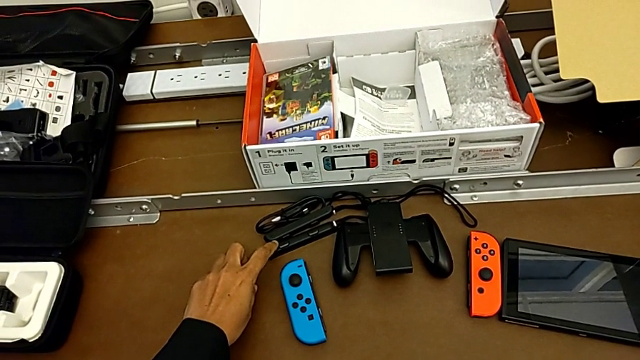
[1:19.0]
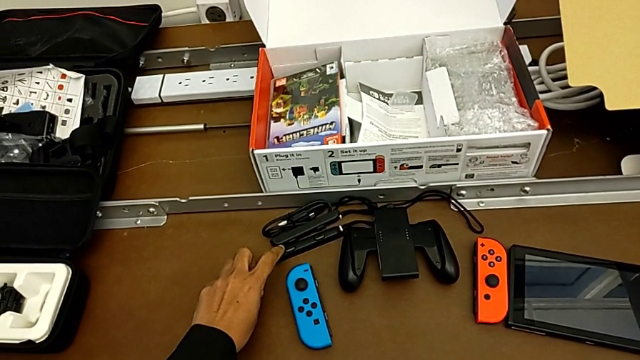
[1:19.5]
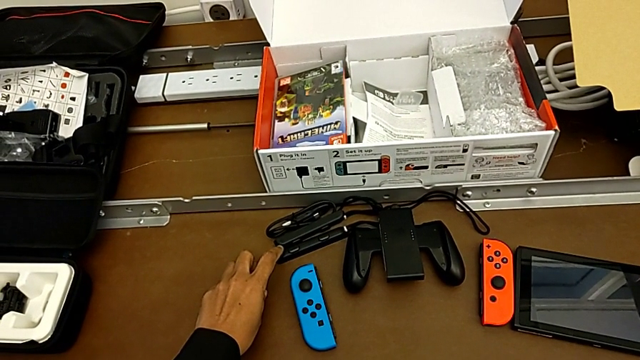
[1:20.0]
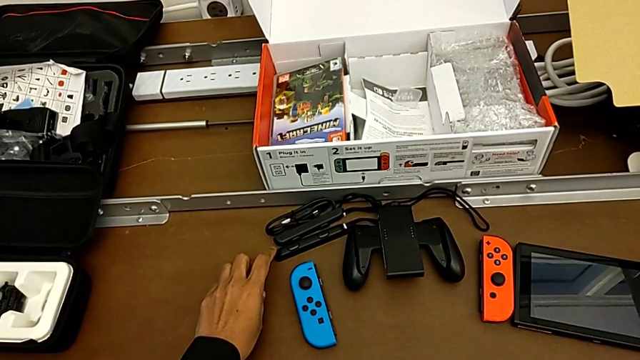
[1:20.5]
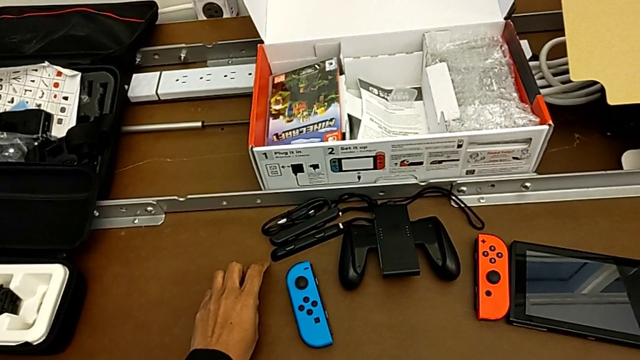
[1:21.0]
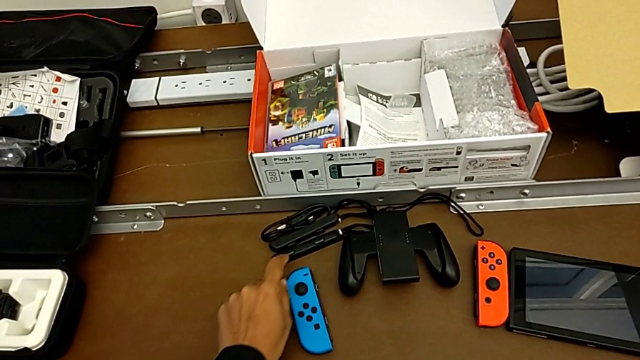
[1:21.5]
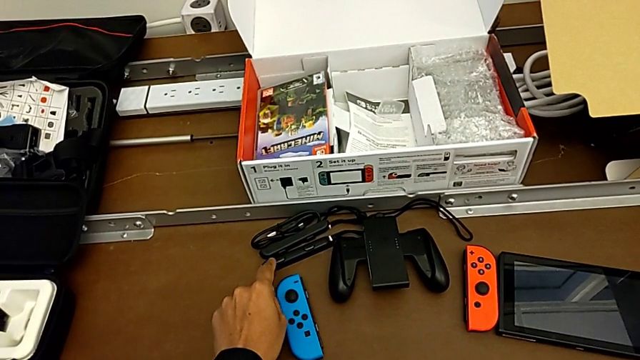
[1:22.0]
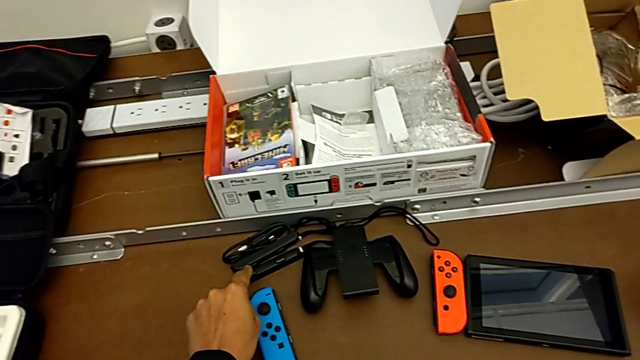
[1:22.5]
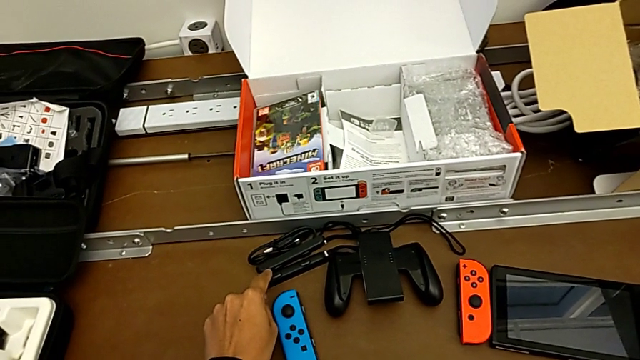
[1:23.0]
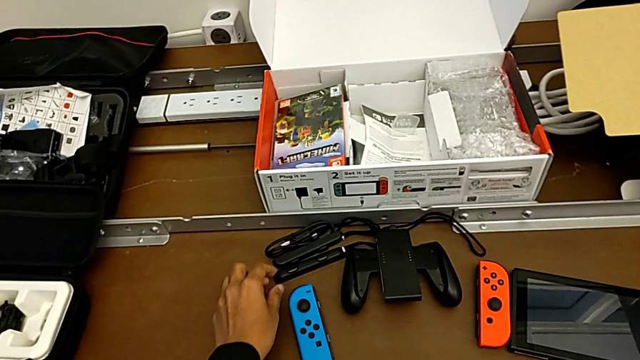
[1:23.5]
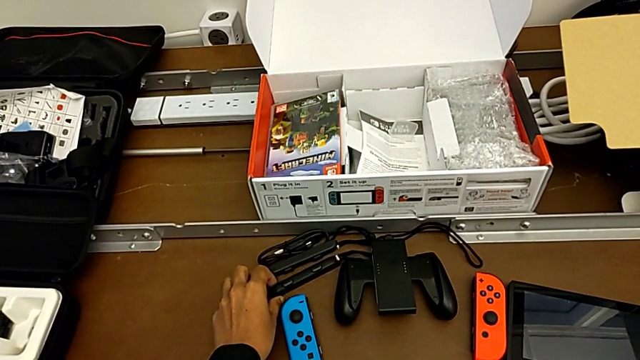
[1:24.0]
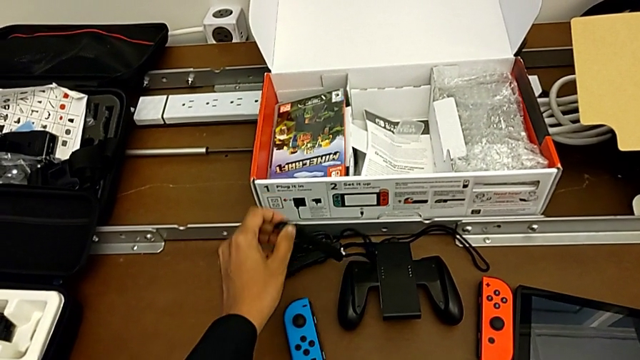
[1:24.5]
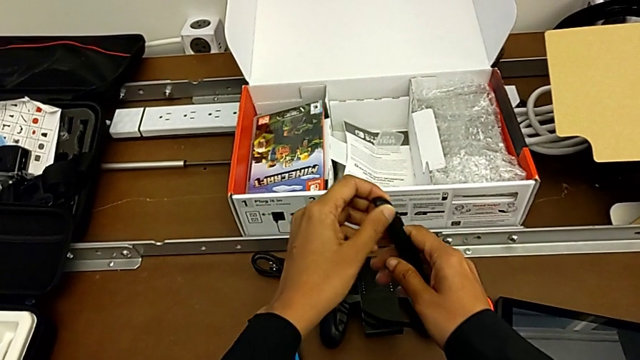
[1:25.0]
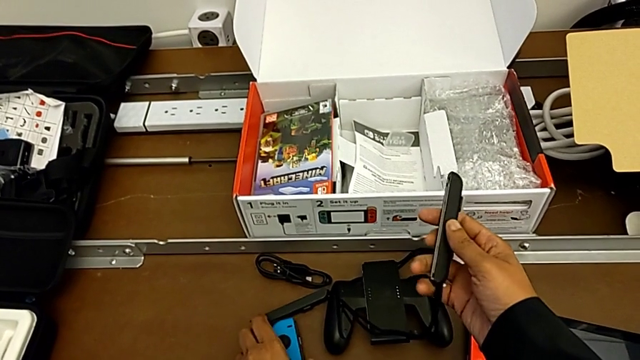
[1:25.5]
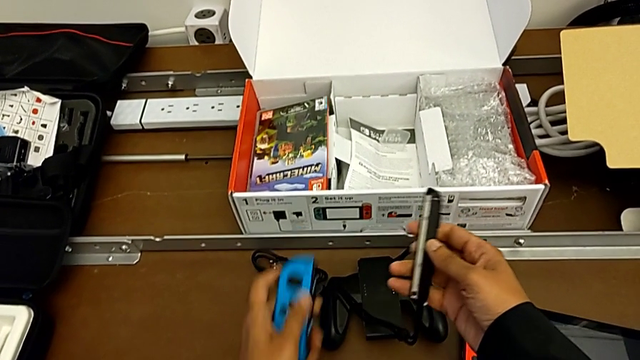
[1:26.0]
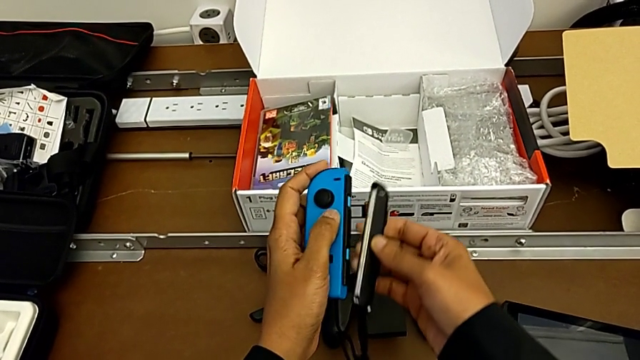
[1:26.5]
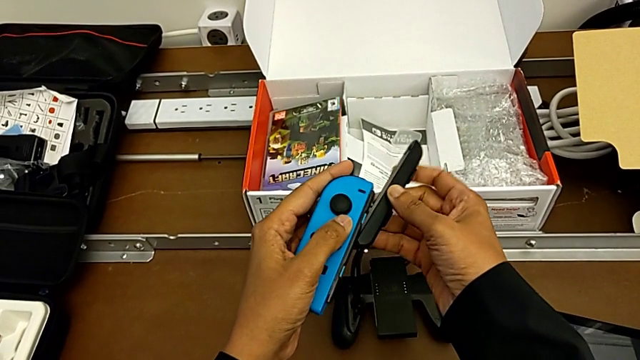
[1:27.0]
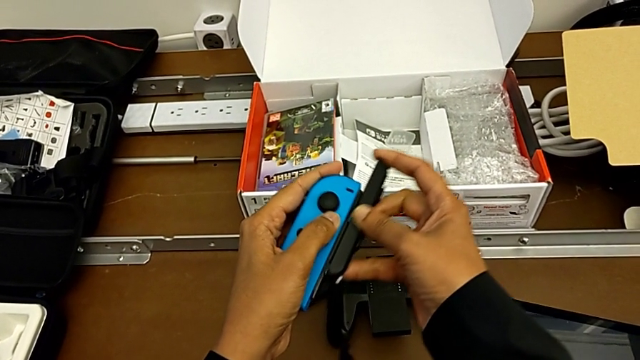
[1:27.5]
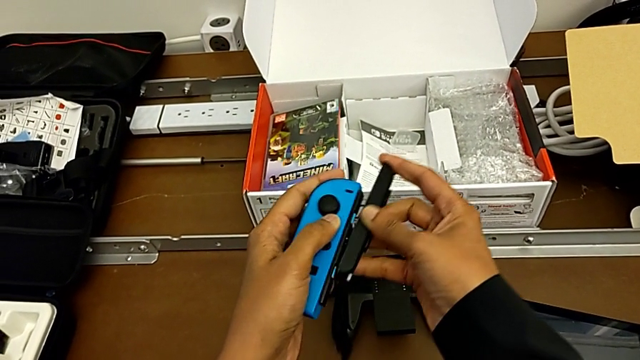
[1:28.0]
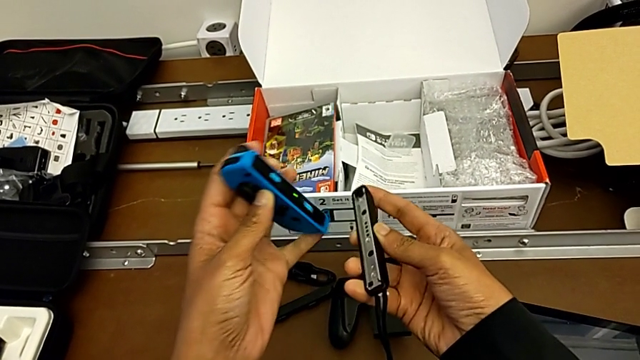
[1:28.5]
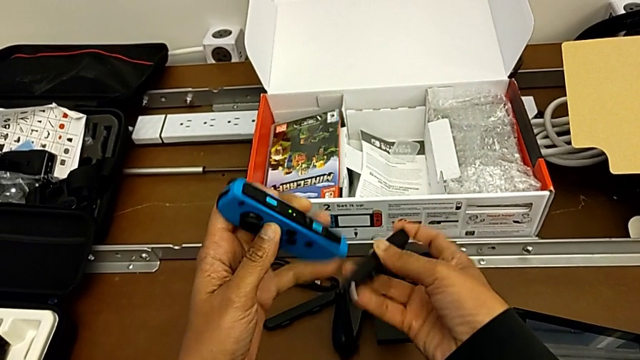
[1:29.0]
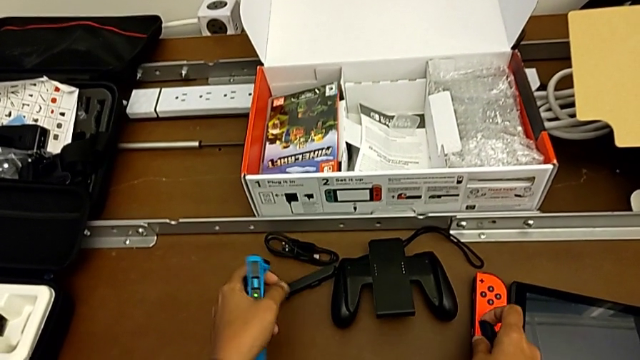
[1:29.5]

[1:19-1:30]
The camera wearer is changing the Joy-con controller from the comfort grip to the Joy-con straps. They grab the right Joy-Con strap, lift it, lift the blue Joy-Con strap and insert the right Joy-Con strap upside down.

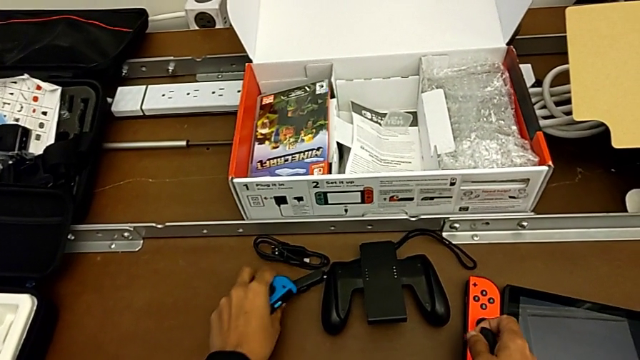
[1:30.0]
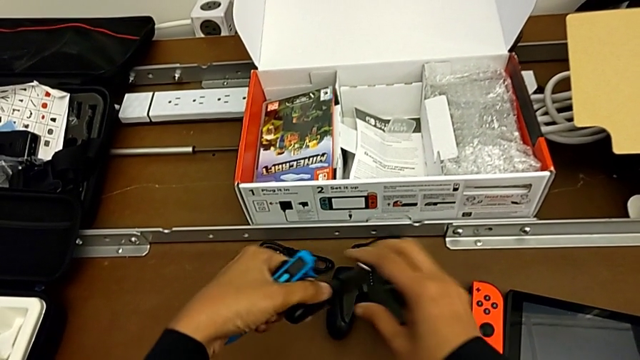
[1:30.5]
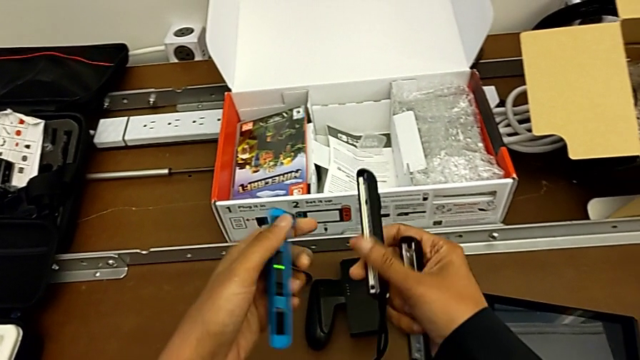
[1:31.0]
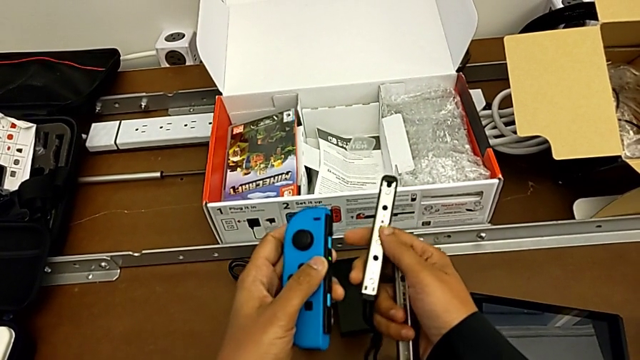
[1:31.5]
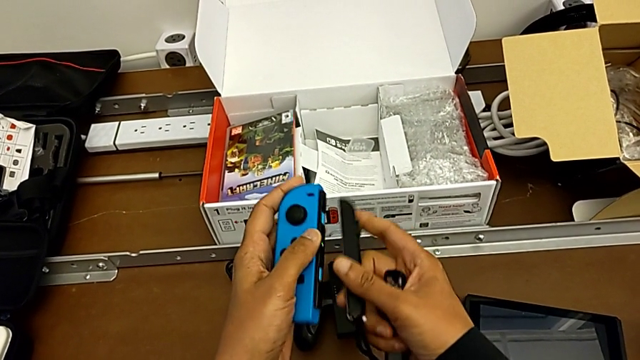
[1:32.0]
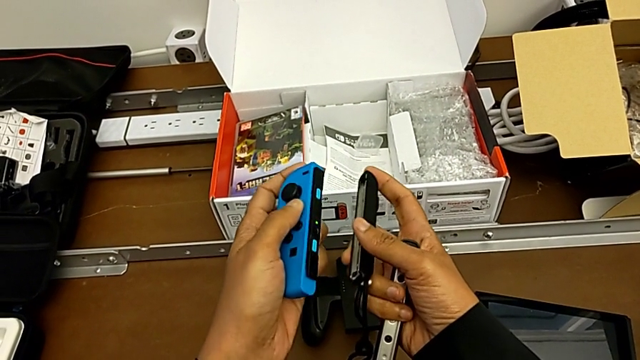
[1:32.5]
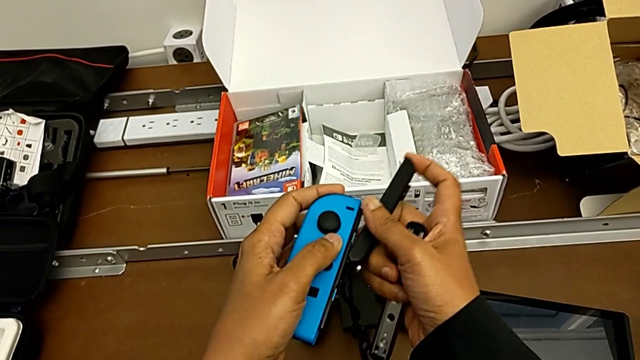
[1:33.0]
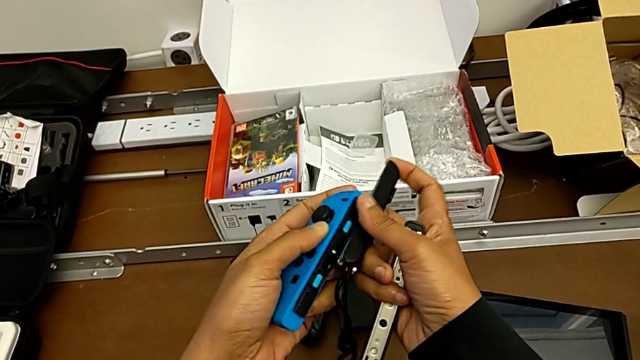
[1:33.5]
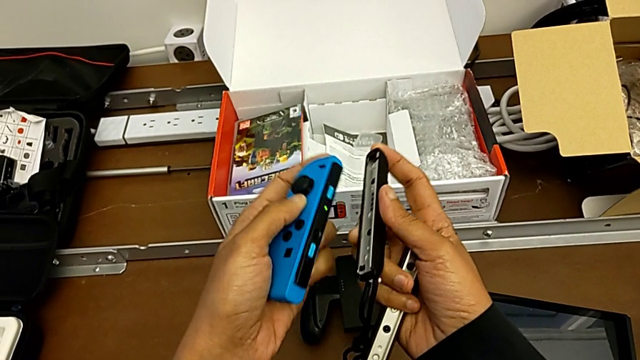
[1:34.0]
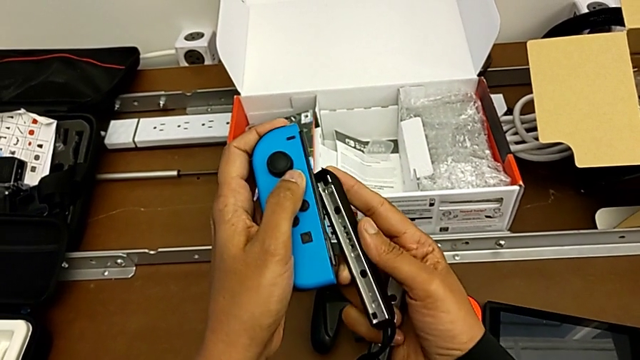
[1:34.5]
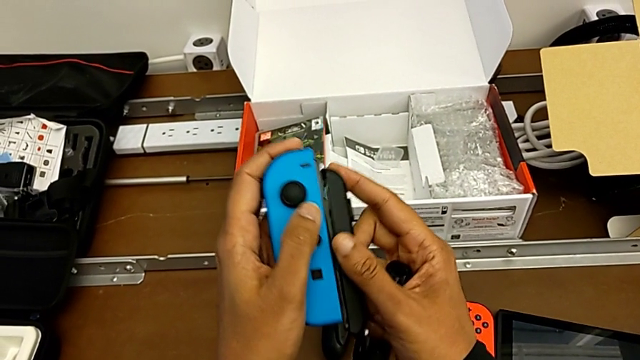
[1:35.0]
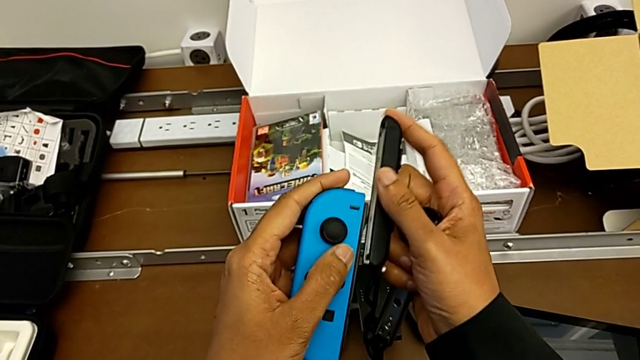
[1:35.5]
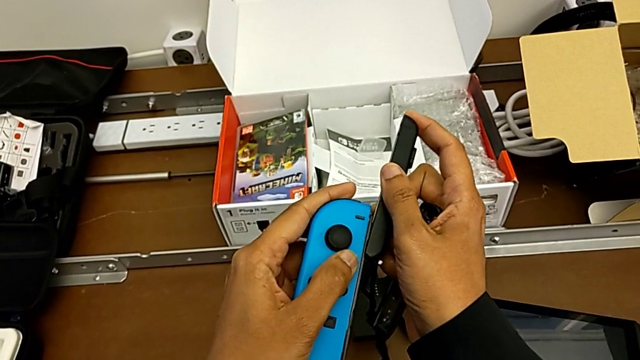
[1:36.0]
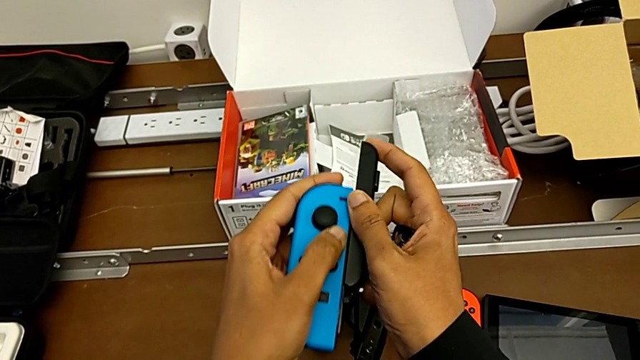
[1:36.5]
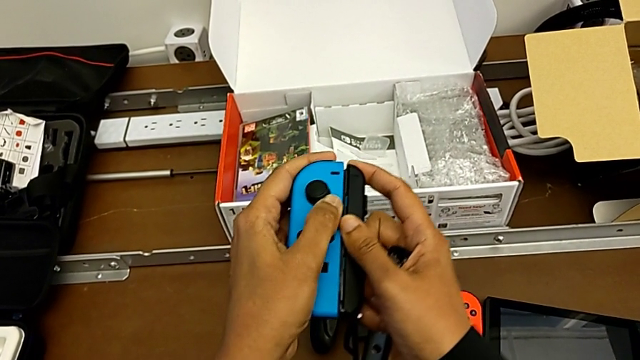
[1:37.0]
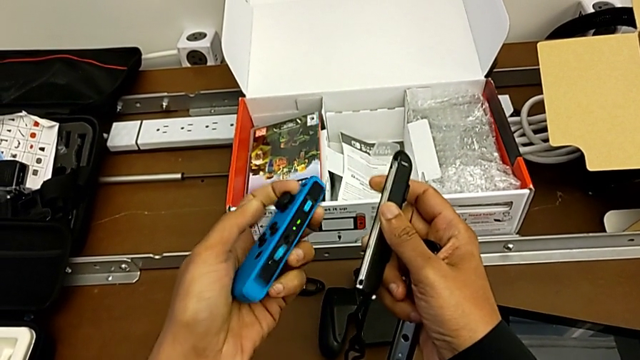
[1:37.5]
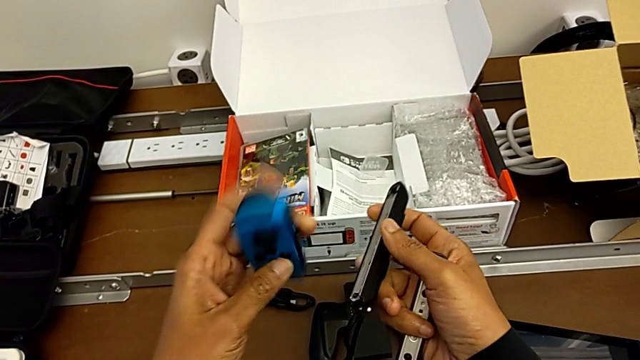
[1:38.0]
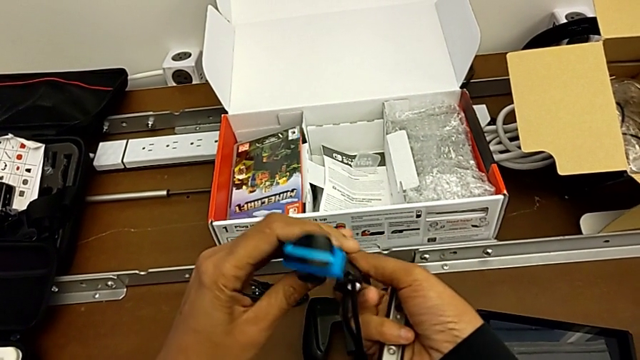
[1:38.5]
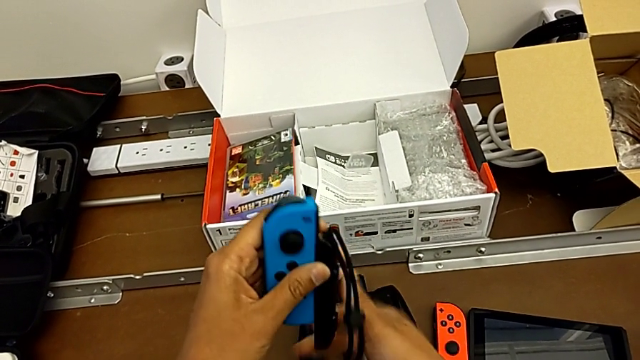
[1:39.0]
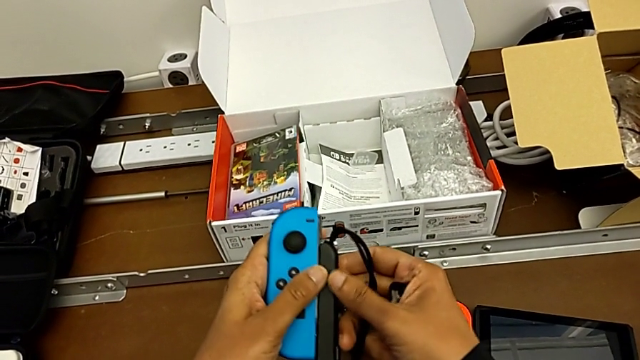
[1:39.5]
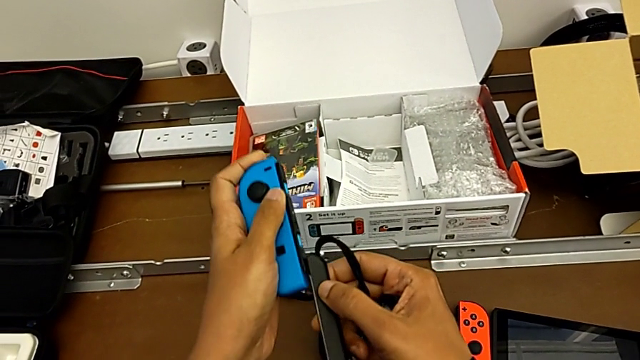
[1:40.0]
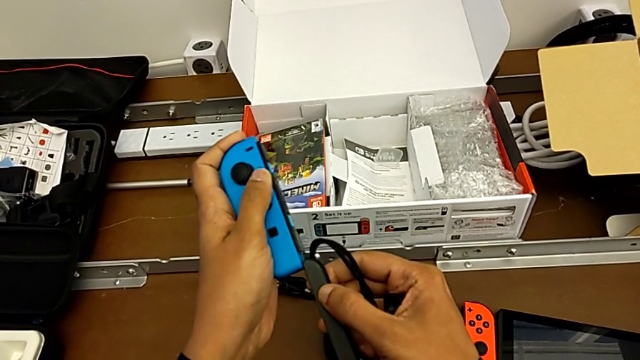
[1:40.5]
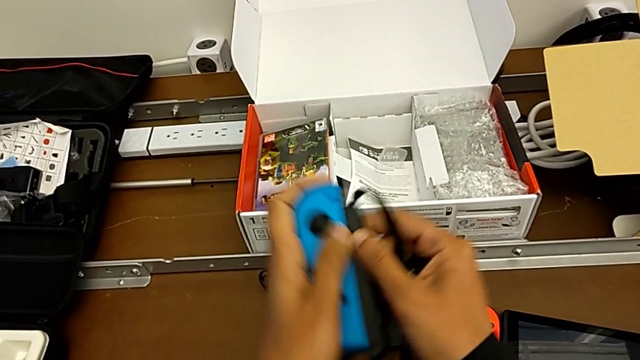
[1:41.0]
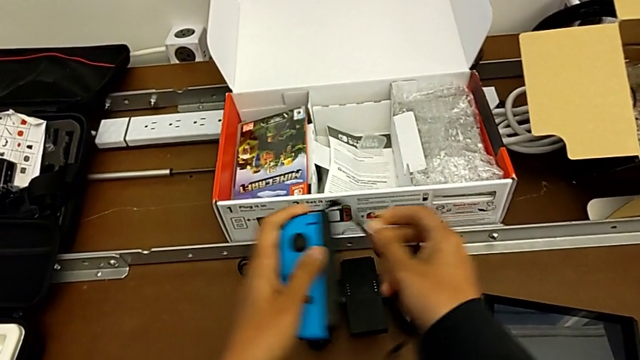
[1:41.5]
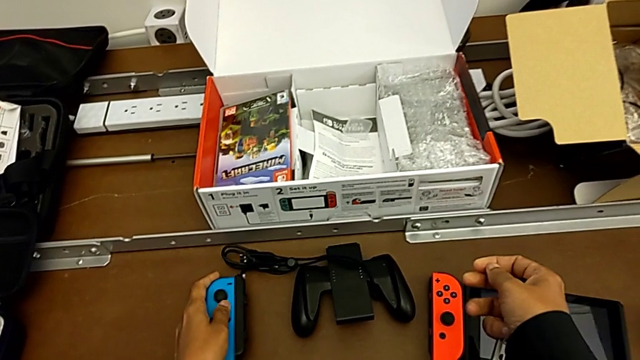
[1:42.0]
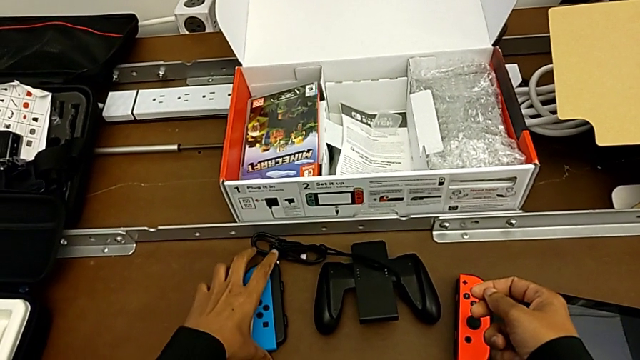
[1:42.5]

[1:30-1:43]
The camera wearer is changing the Joy-con controller from the comfort grip to the Joy-con straps. They grab the left Joy-Con strap, lift it, slide it, insert it with the right hand, inserting the wrong side of the Joy-Con strap, flip it with the left hand, insert it and place the blue Joy-Con controller.
